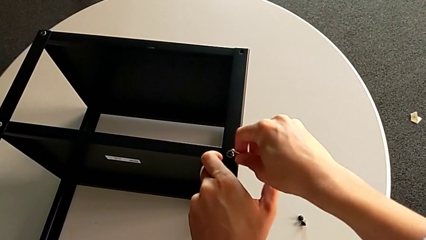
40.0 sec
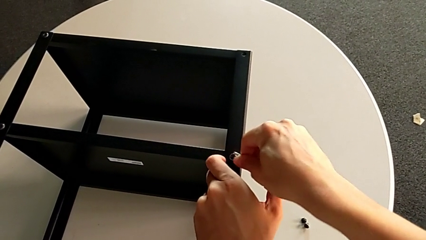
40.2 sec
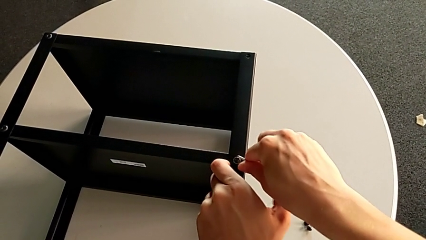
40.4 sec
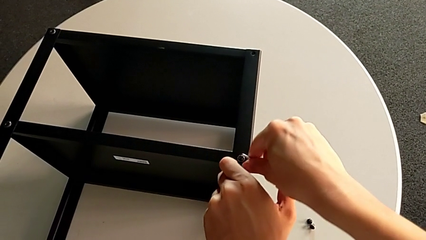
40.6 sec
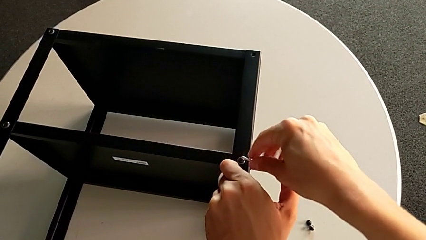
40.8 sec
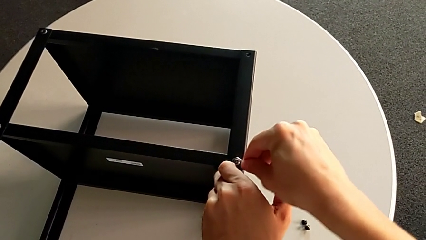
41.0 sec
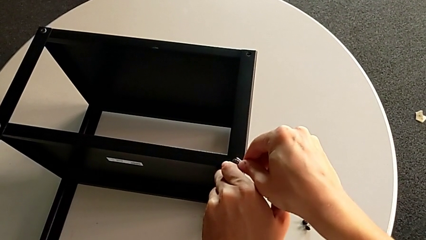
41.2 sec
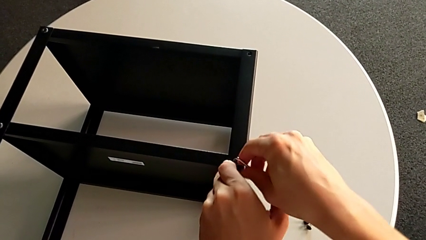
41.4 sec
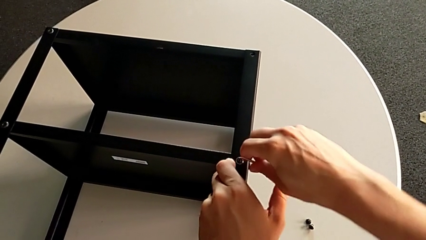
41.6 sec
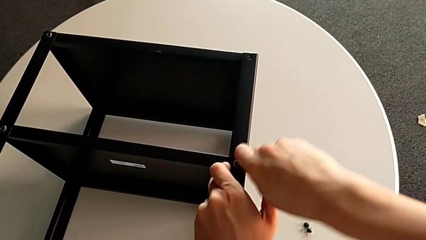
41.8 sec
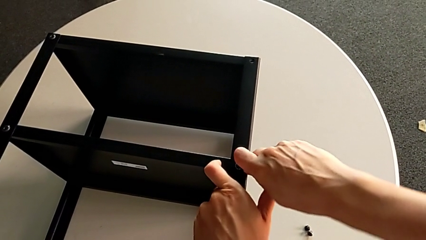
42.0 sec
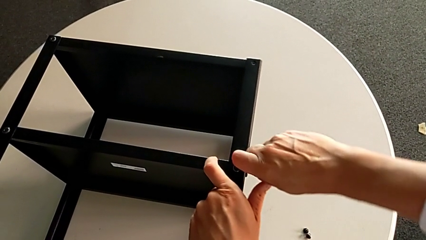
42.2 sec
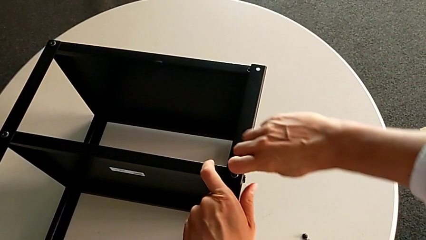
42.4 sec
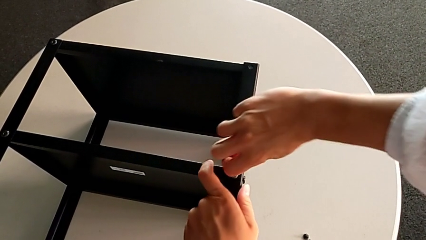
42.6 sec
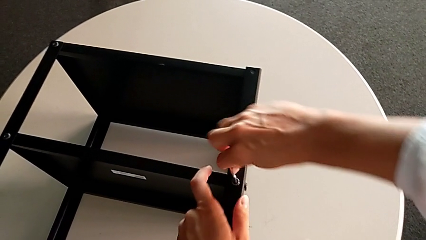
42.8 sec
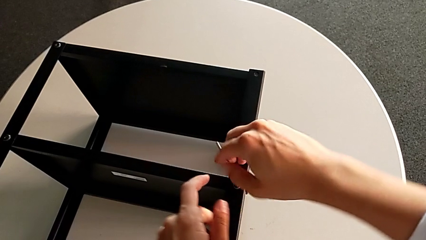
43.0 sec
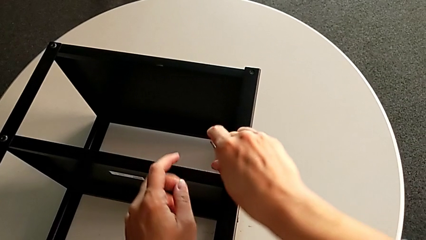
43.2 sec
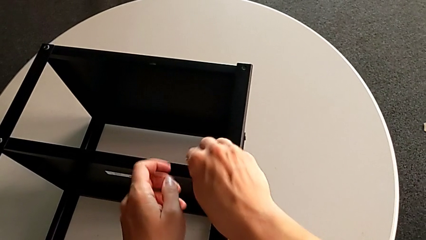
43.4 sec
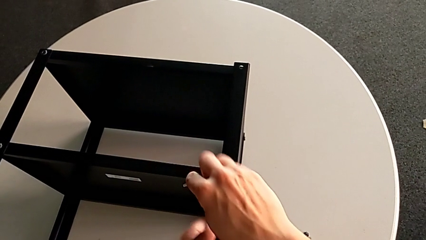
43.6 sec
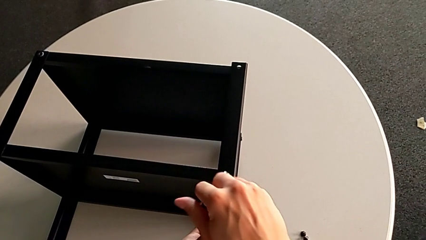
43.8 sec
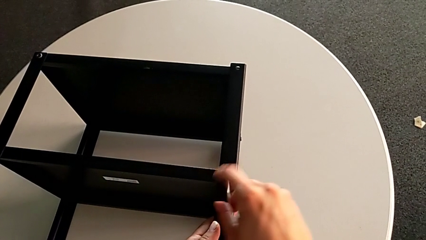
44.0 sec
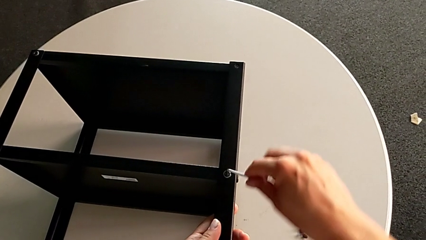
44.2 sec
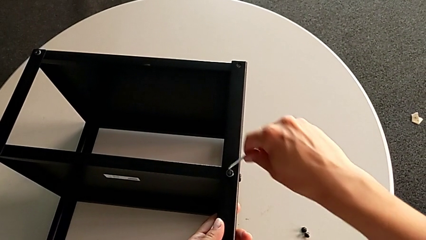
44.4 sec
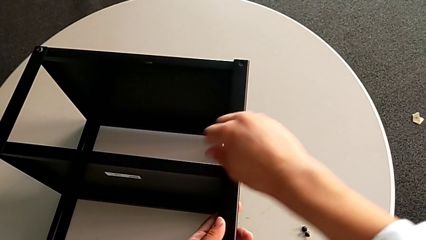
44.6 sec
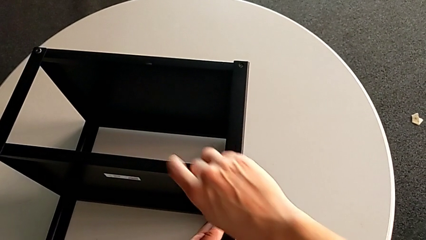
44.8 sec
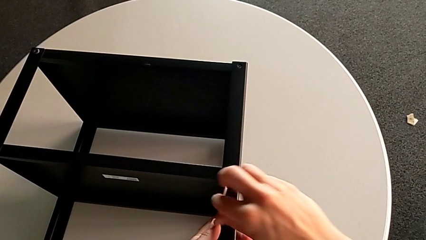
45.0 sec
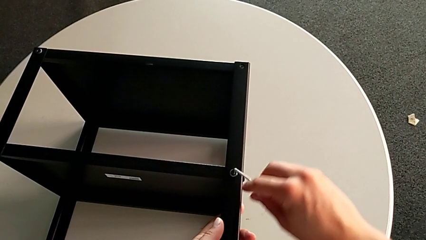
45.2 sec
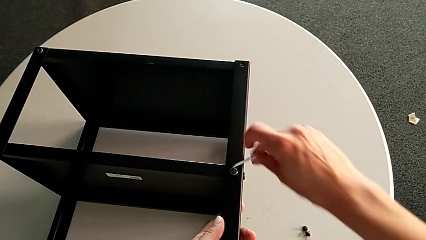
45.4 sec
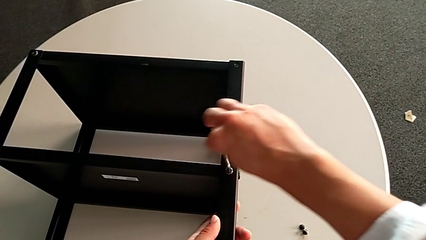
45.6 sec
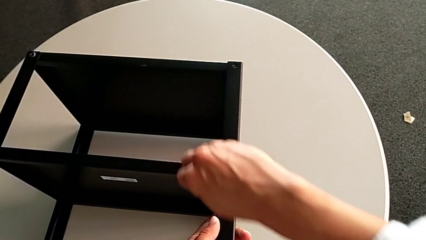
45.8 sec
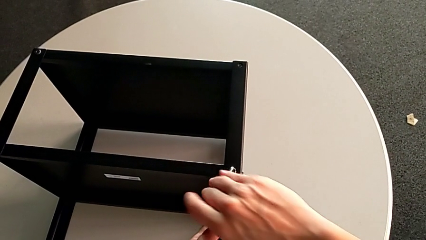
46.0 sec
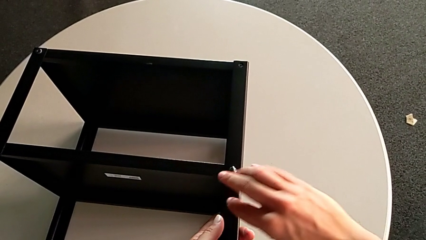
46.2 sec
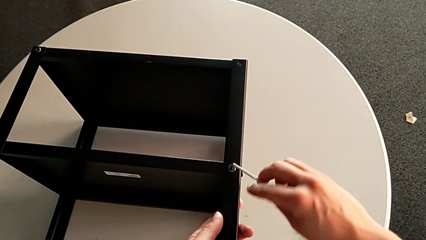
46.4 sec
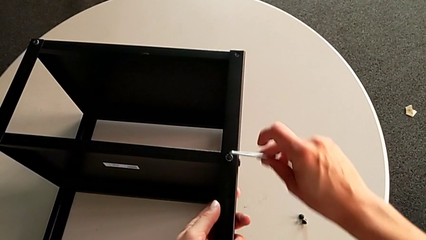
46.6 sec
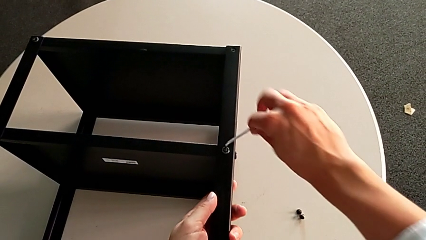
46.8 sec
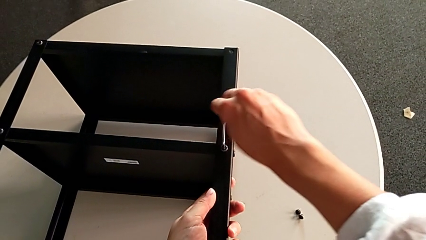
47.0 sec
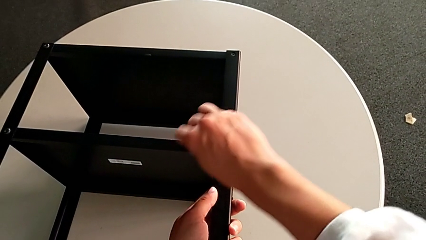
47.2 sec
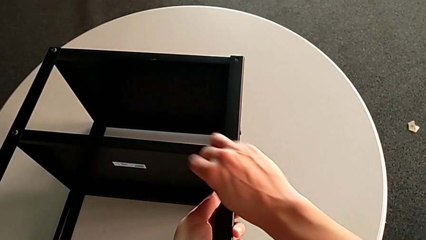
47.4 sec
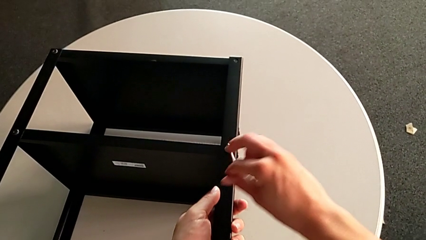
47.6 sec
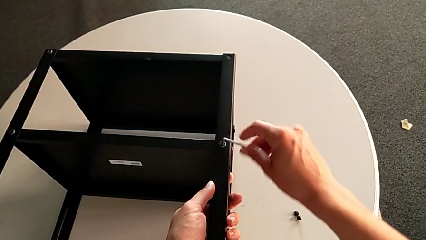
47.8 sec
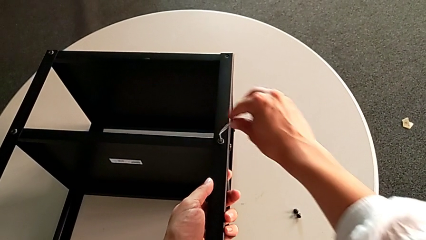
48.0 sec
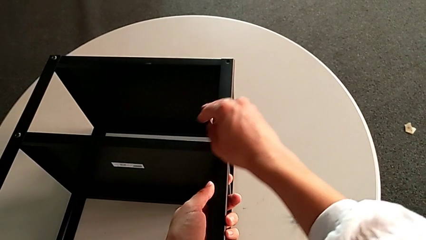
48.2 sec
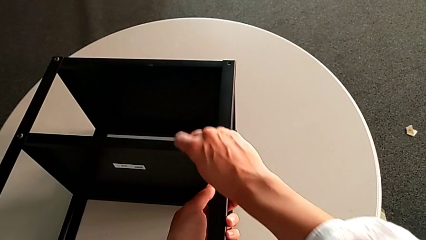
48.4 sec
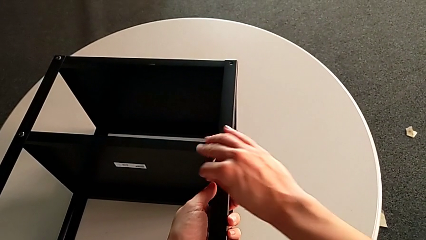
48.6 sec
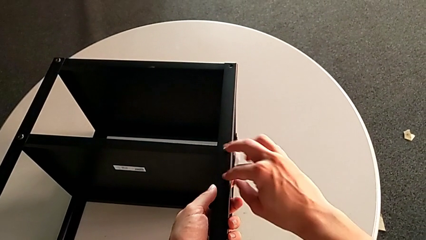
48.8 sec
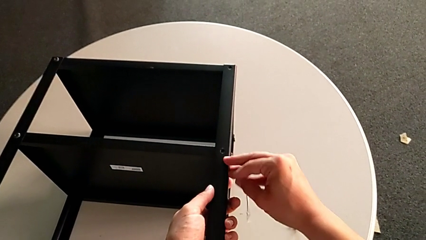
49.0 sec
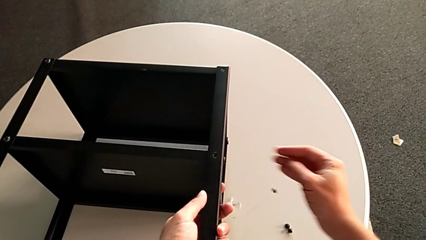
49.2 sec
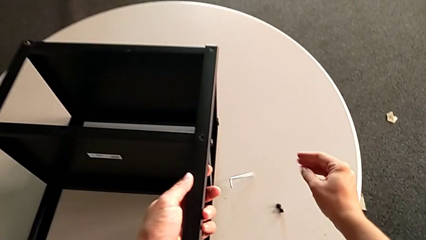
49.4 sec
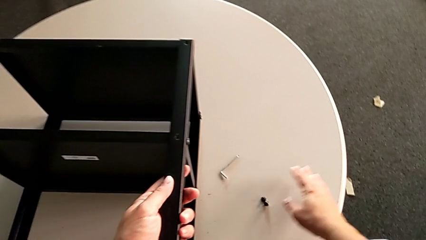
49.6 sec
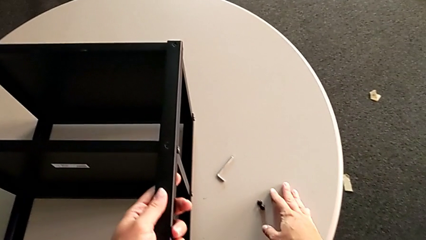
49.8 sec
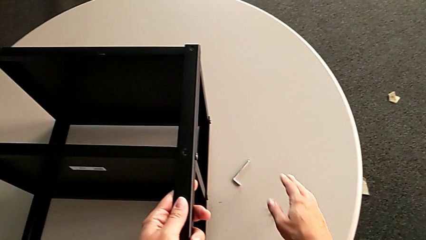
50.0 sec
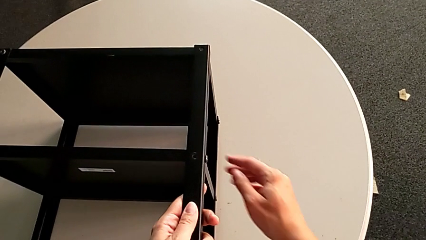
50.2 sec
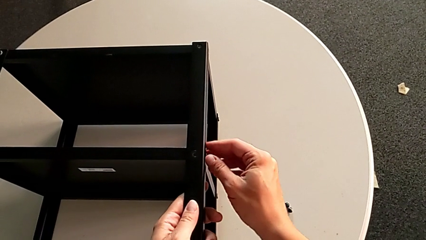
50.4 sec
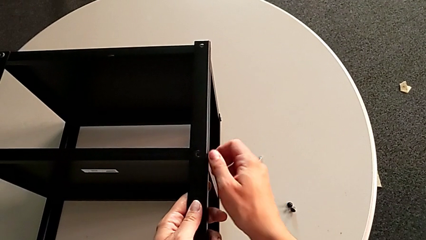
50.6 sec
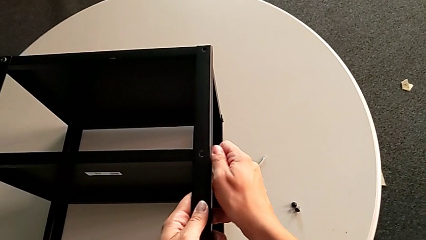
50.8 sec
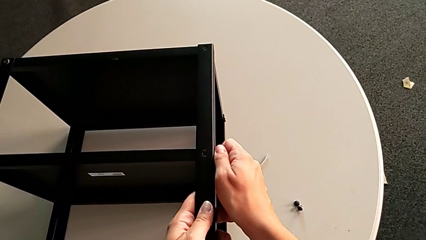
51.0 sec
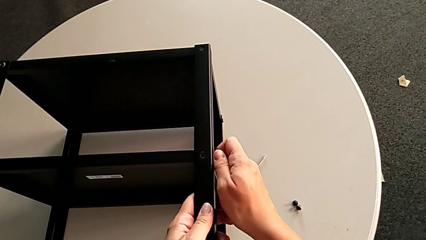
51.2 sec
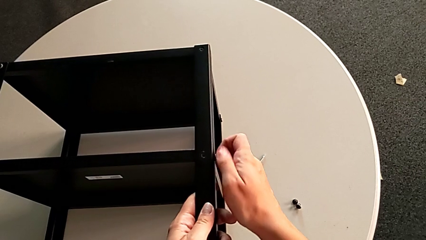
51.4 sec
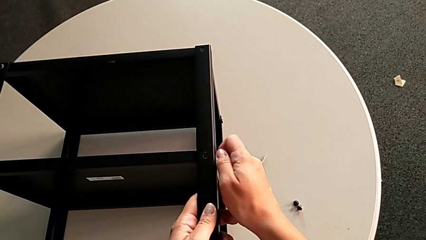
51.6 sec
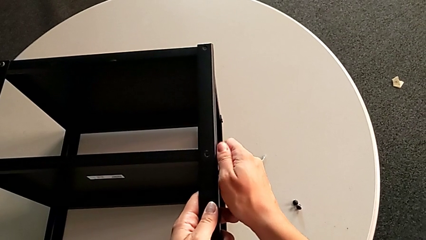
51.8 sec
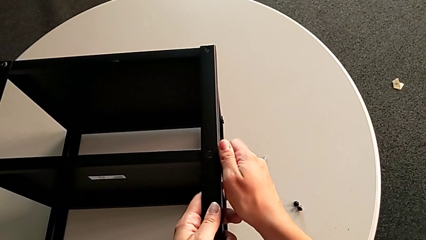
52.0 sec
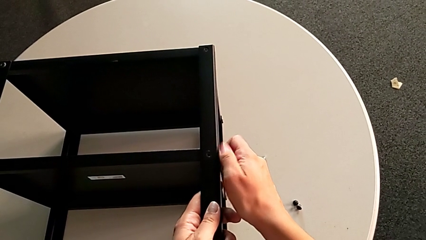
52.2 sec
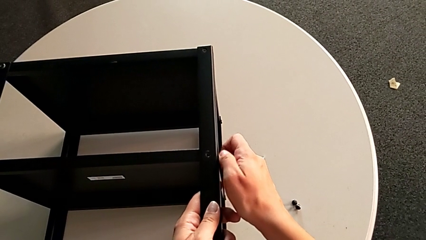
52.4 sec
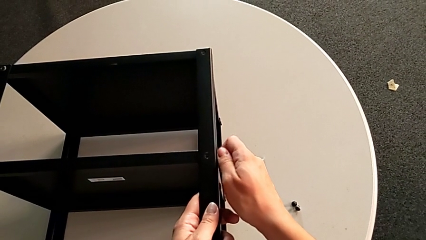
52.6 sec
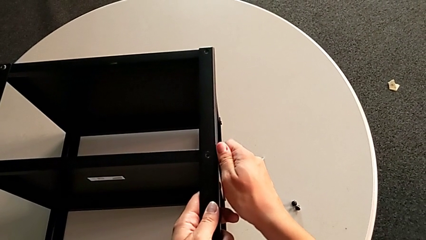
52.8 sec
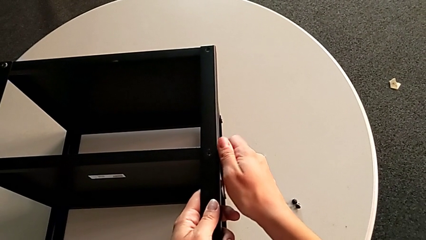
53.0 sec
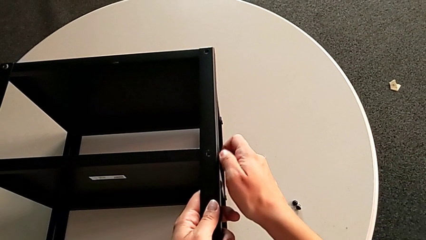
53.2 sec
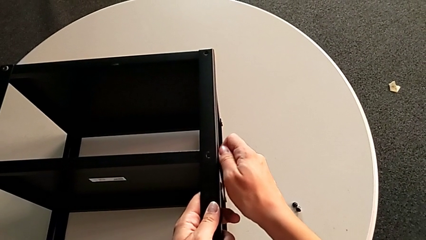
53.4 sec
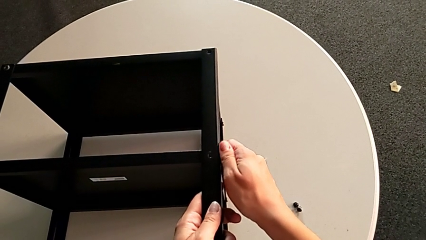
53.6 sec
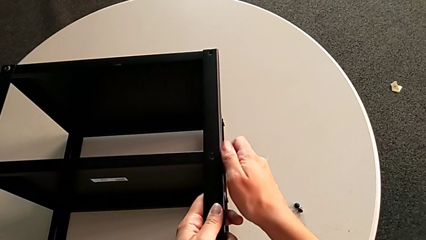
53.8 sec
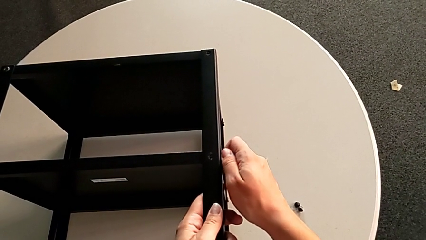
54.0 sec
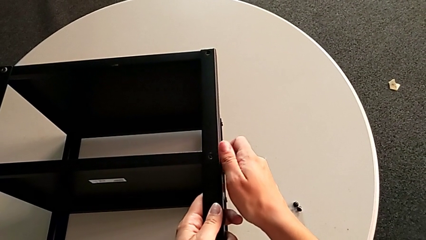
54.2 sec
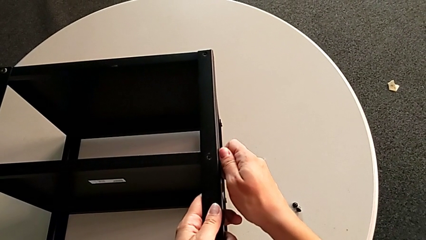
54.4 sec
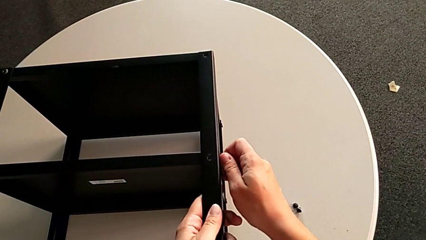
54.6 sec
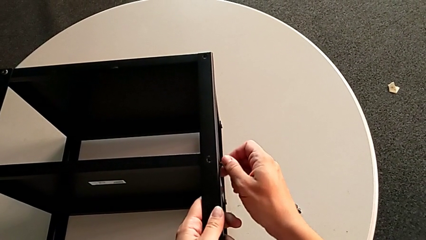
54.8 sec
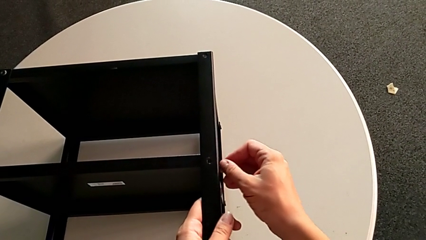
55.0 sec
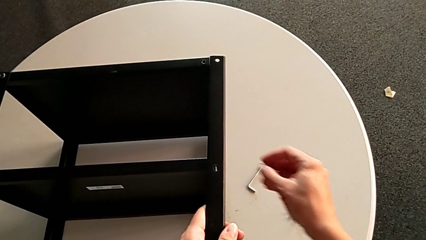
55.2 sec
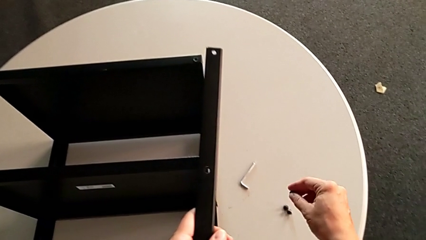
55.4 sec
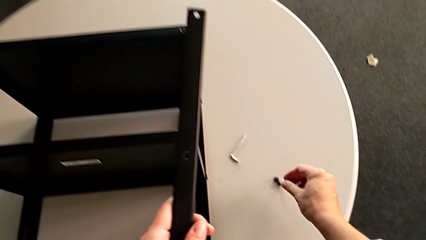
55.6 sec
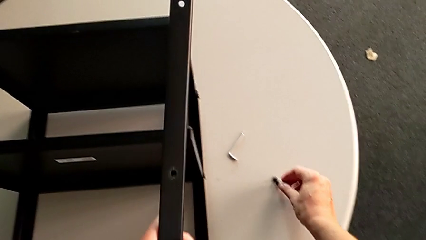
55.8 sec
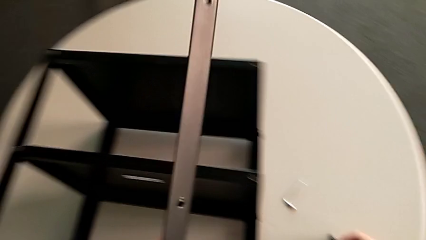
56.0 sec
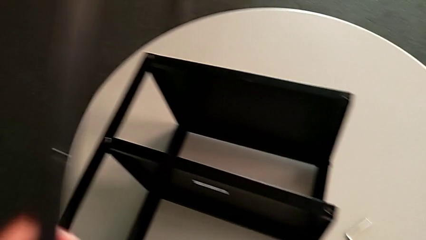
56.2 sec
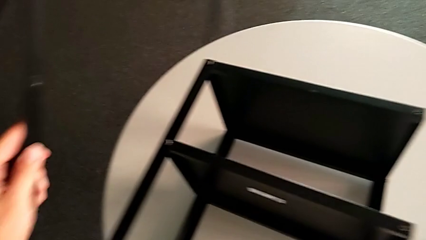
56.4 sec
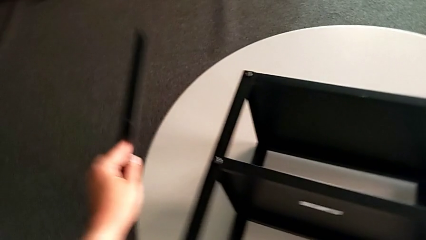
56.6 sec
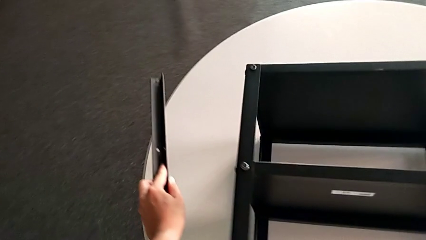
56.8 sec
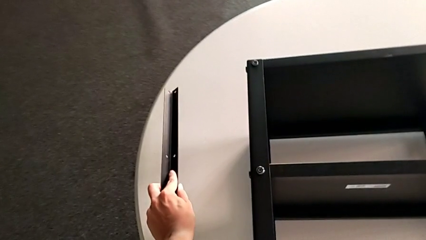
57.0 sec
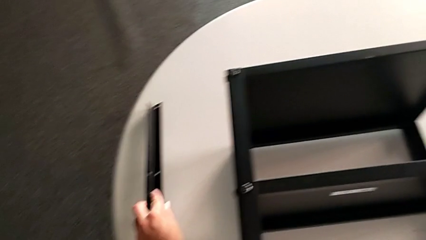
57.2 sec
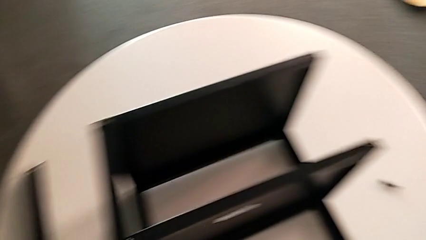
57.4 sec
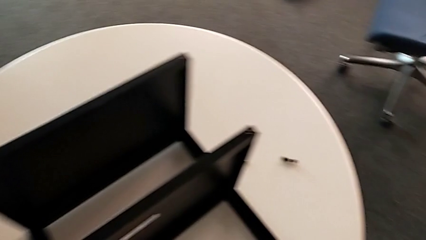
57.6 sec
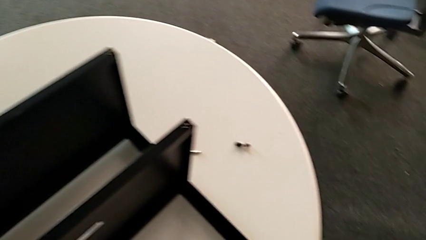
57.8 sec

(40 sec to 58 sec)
The camera wearer is unscrewing the first leg. They unscrew the hex socket head. They disassemble it, withdraw the Allen wrench and wrongly drop the hex socket head and the Allen wrench, all with the right hand. They unscrew the hex socket head, disassemble it with the right hand, disassemble the leg with the left hand, place the hex socket head and place the leg.
